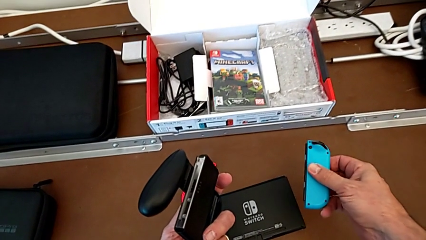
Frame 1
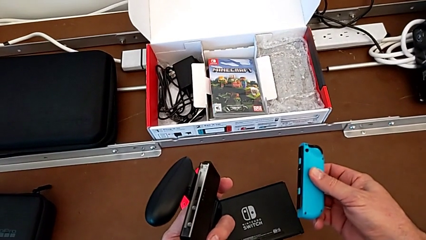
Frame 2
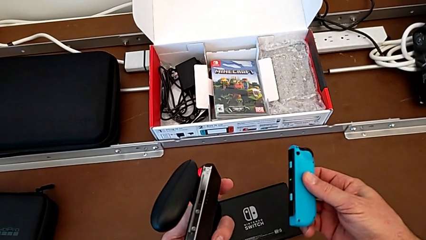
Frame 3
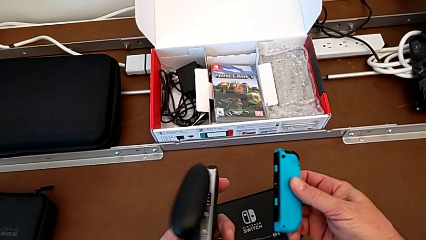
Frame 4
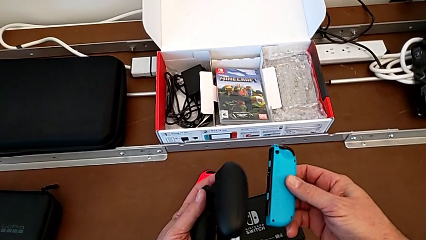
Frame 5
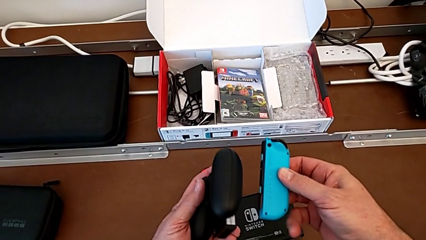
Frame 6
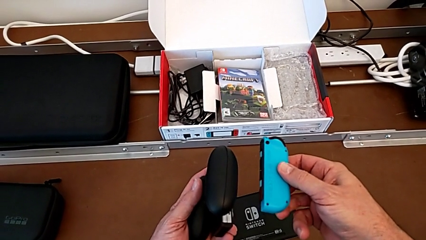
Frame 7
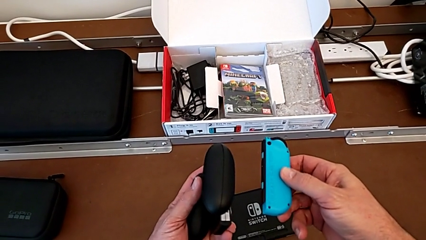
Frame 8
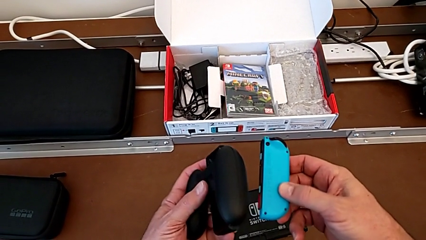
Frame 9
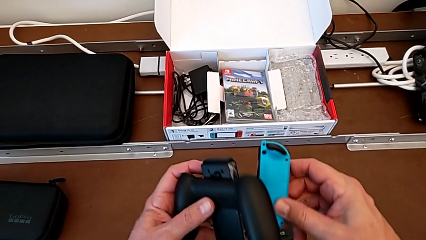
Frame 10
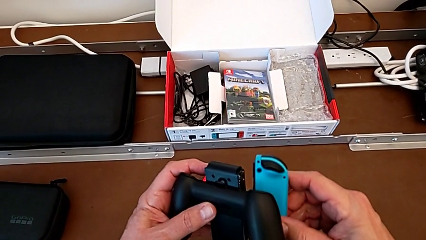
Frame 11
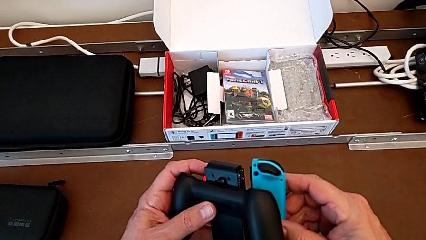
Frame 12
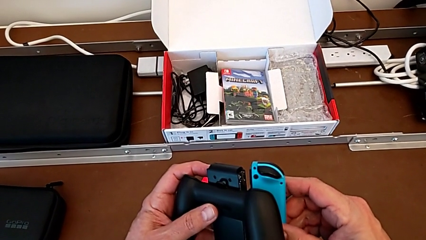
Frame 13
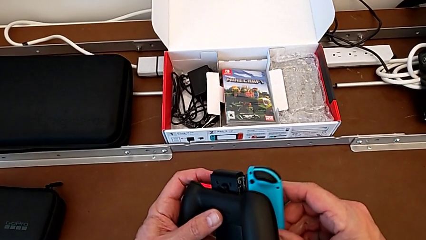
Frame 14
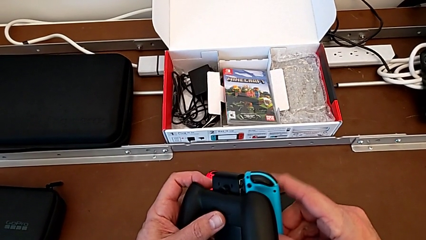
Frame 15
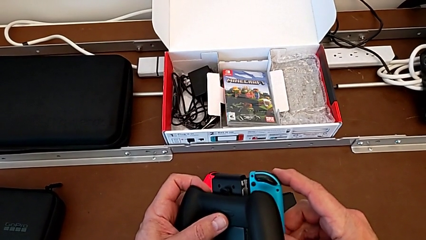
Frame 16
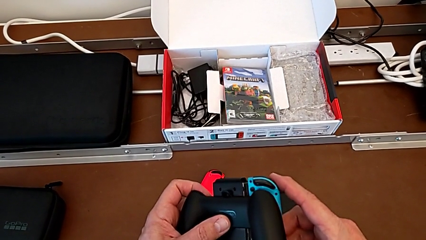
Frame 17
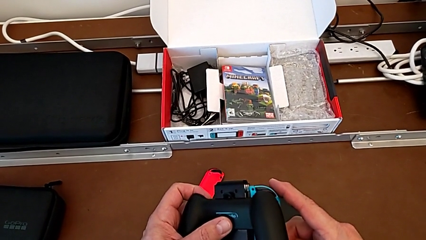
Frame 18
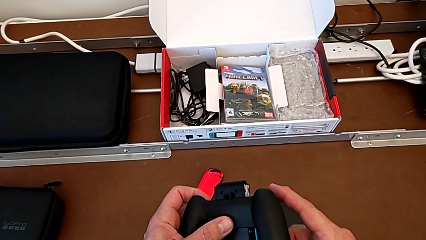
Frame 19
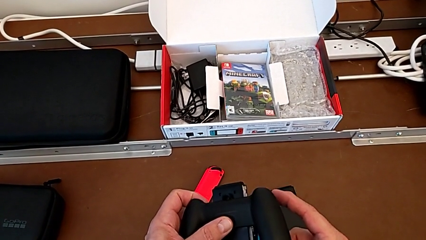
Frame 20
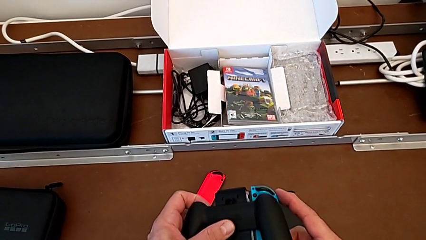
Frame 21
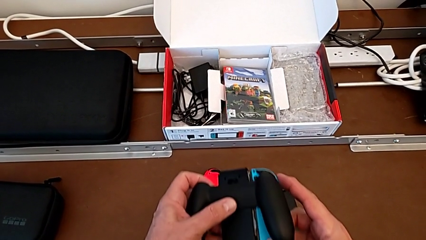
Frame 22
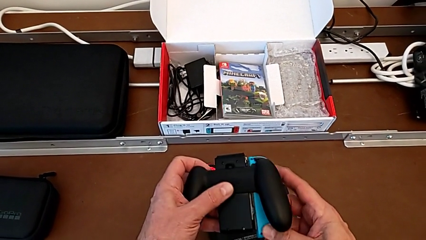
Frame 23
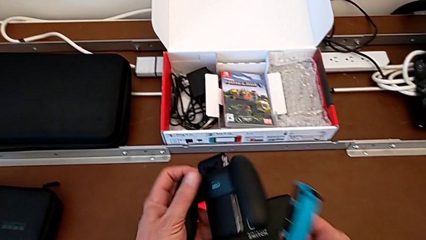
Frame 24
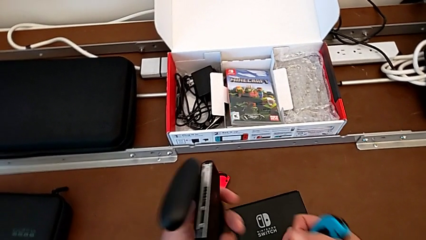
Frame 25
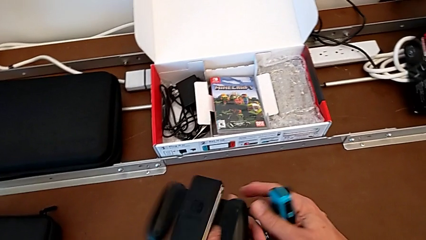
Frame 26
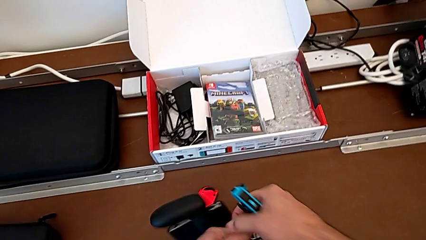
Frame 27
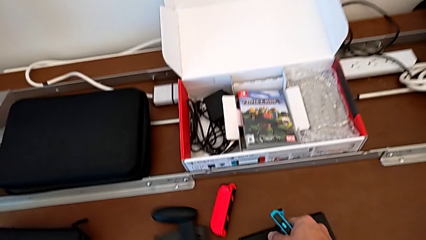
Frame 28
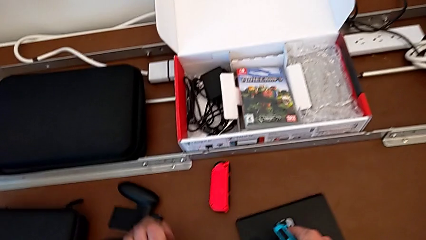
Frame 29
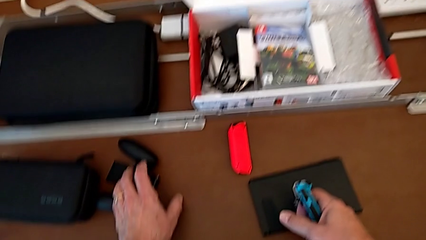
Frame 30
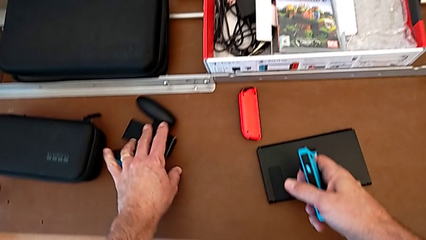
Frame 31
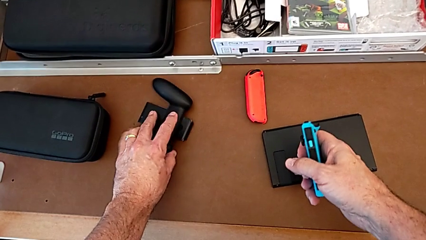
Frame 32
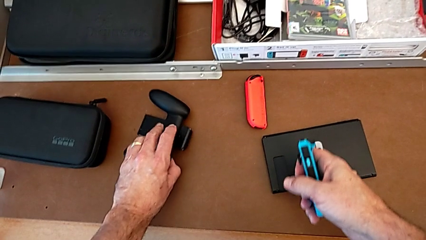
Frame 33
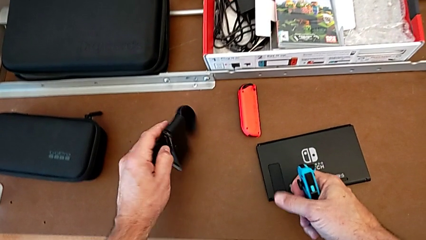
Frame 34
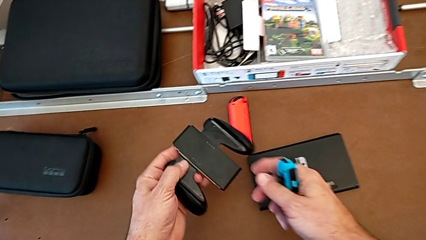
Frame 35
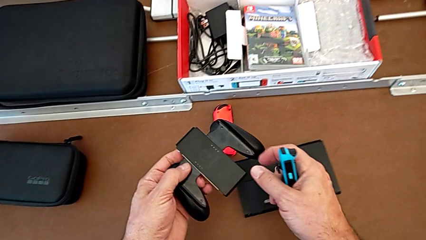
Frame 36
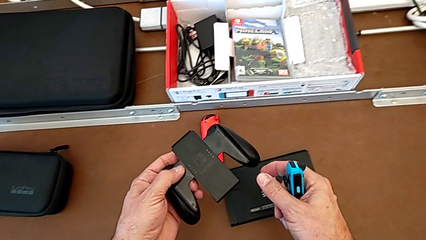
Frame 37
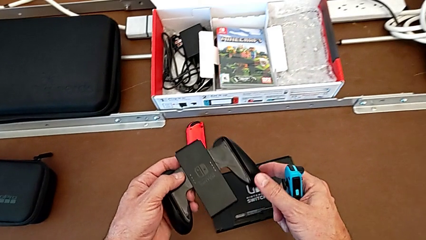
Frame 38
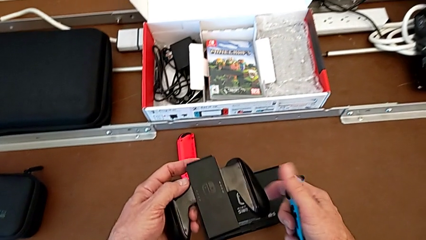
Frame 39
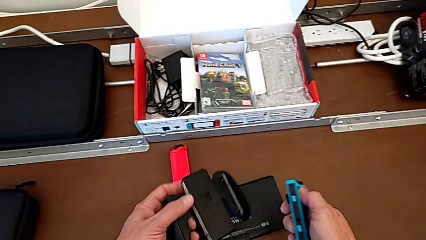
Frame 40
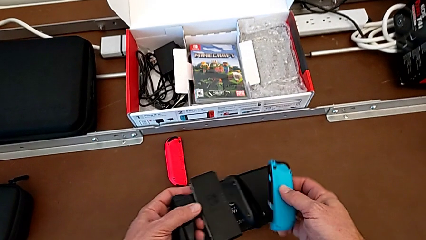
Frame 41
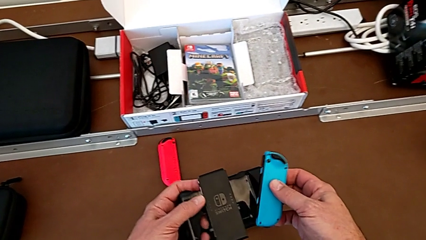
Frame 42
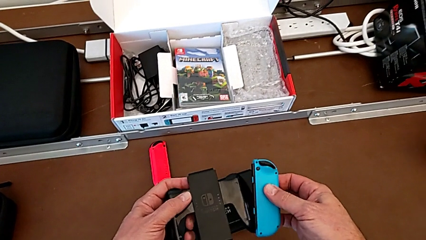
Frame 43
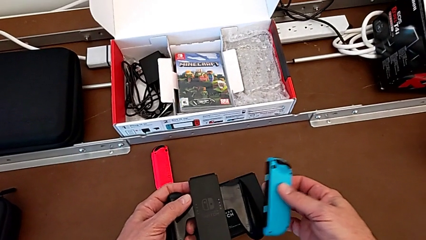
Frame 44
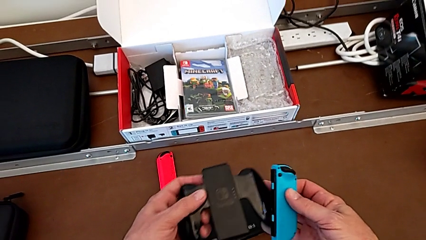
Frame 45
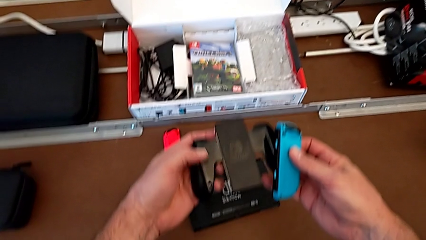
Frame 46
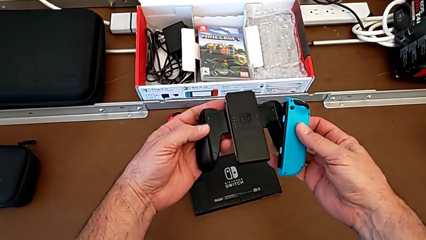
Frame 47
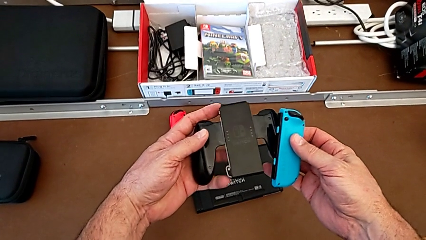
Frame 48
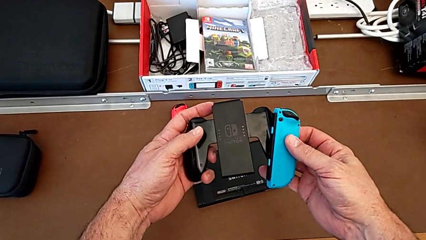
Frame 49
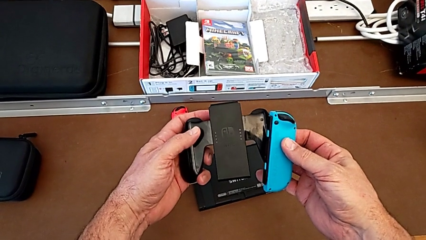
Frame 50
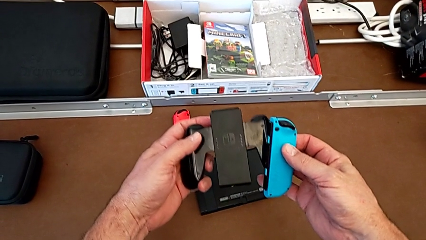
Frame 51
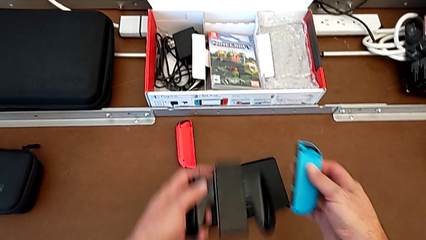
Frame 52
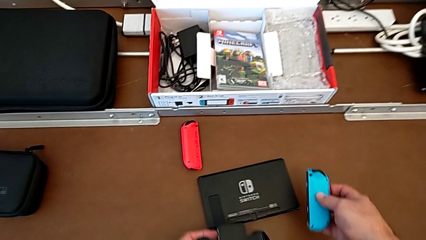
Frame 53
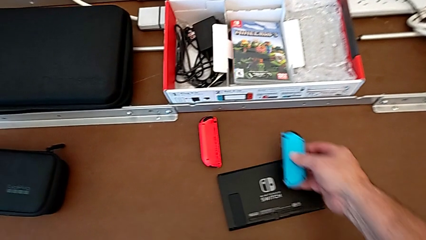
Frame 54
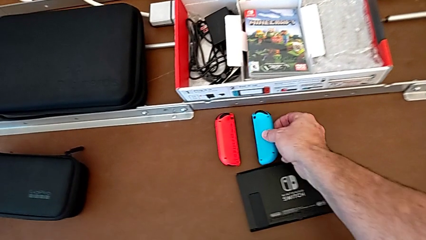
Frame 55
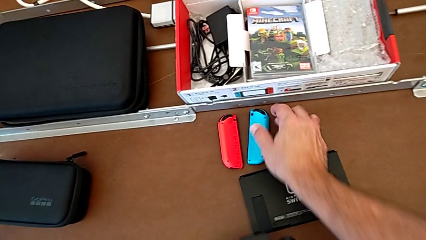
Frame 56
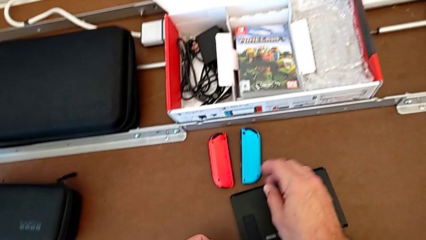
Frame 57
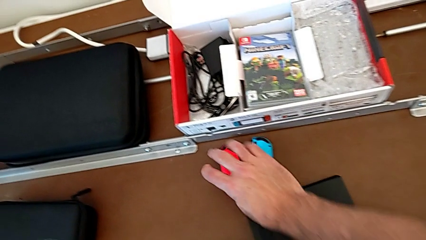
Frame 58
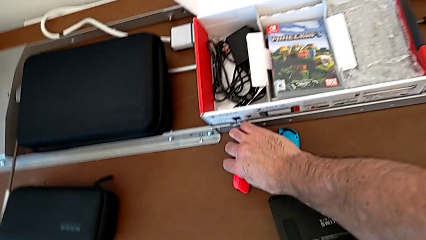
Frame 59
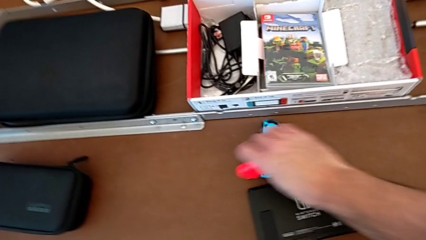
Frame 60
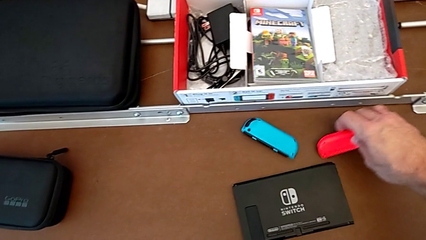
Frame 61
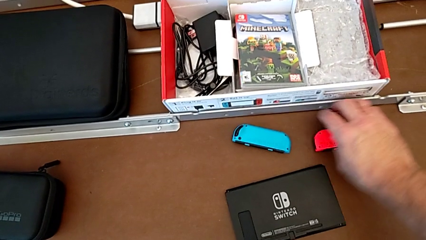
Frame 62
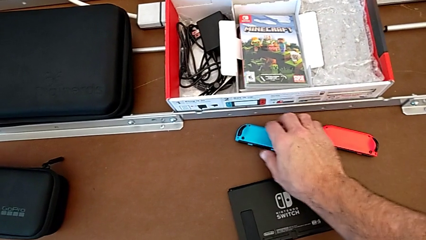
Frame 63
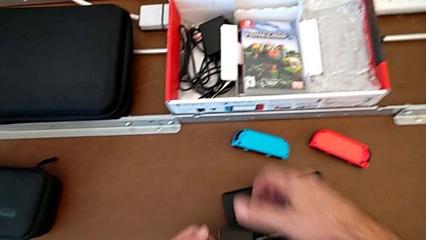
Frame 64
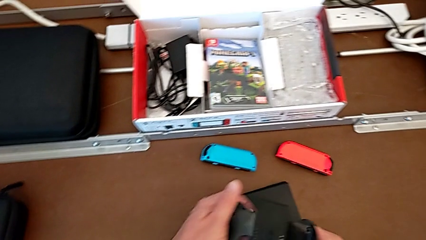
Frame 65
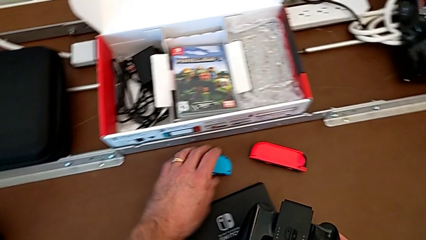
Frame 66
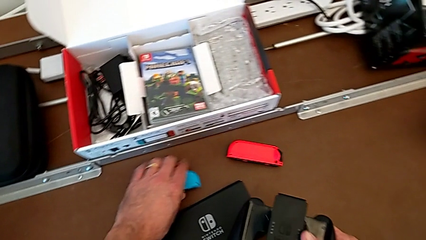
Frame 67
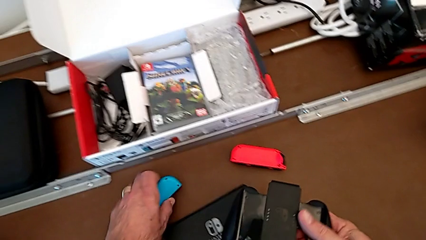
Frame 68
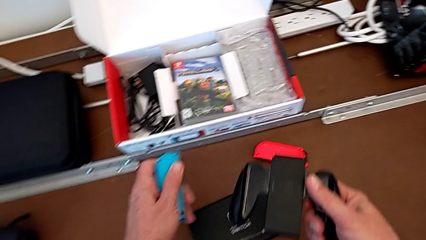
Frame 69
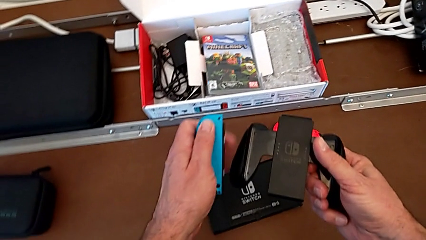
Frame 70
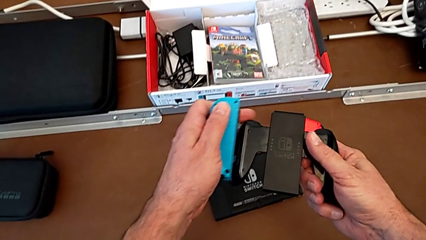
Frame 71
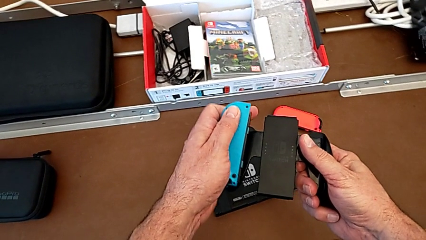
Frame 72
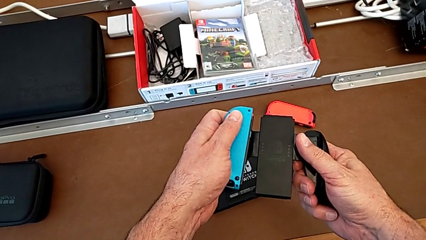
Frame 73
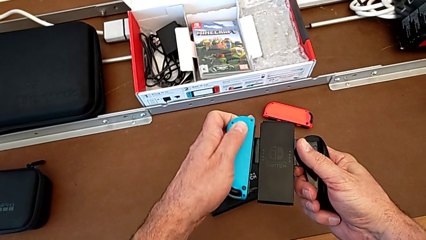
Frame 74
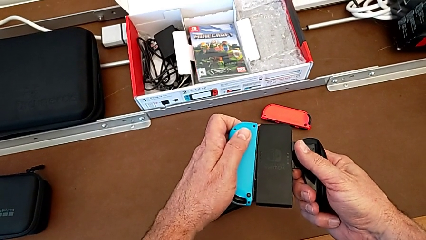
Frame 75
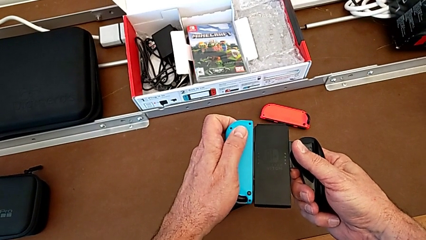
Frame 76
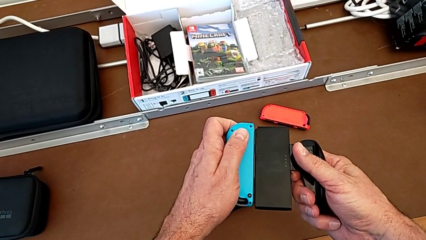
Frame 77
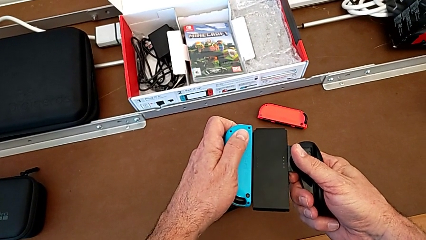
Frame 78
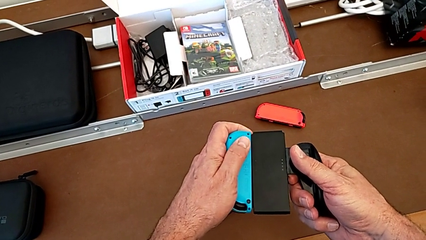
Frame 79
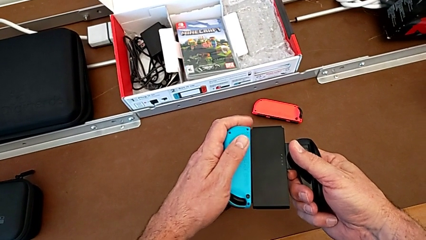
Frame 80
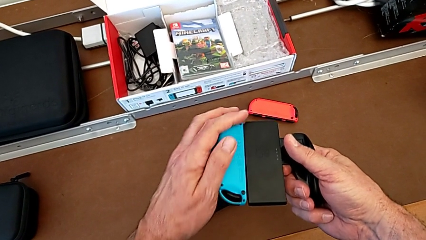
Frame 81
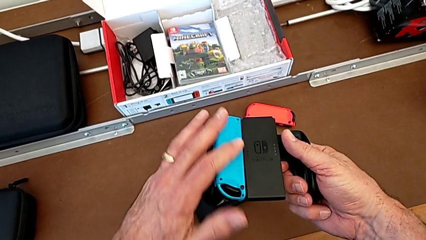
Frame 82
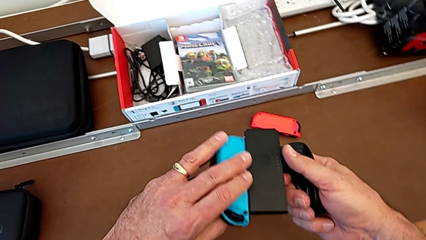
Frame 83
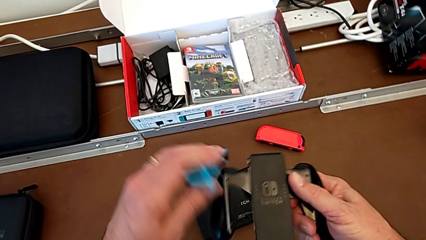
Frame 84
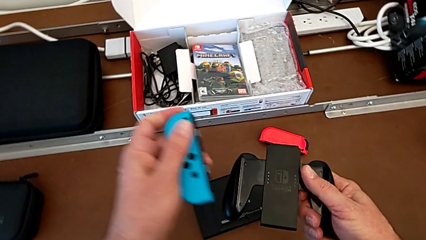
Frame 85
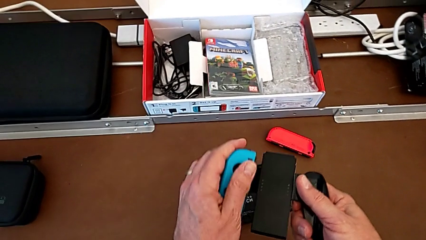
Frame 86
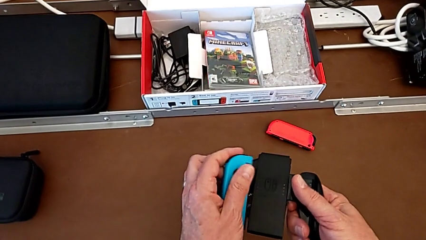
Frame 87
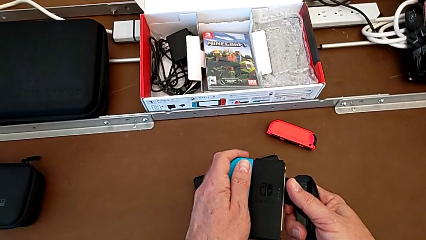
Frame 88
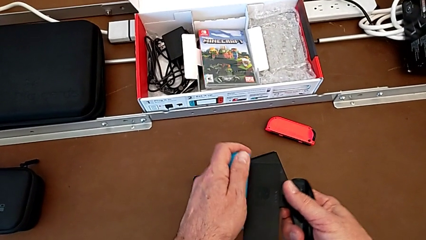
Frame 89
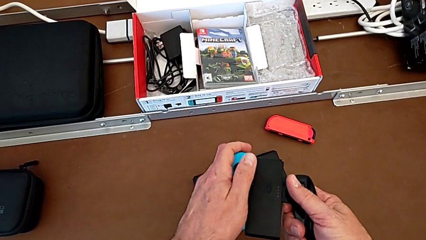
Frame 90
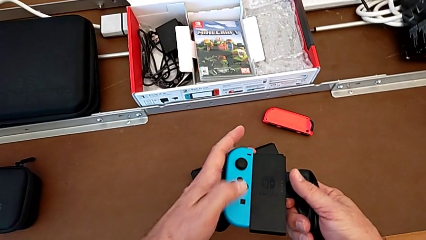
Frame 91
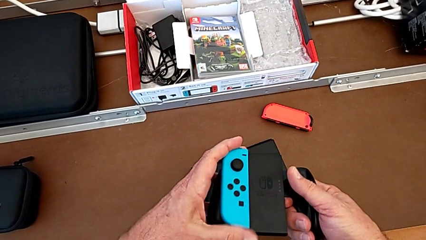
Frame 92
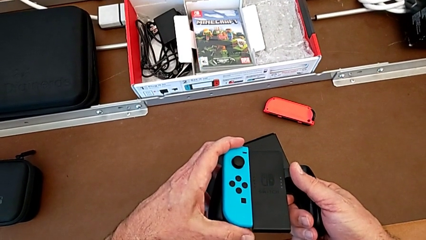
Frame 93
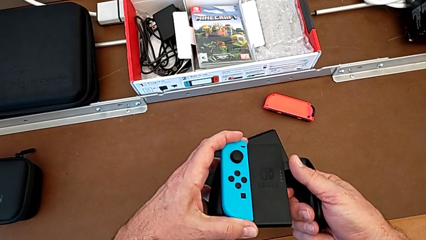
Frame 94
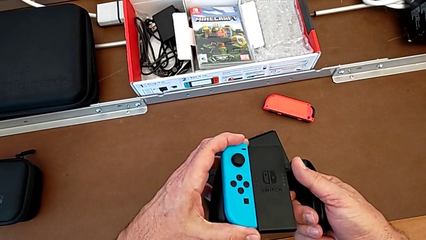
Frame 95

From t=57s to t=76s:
The camera wearer is inserting the blue joy-con controller into the comfort grip. They lift the blue Joy-Con controller, flip the comfort grip, accidentally drop it onto the table, grab it, inspect it, place the blue Joy-Con controller, grab the red Joy-Con controller, place it, grab the blue Joy-Con controller, insert it with the left hand and flip it with the left hand.
